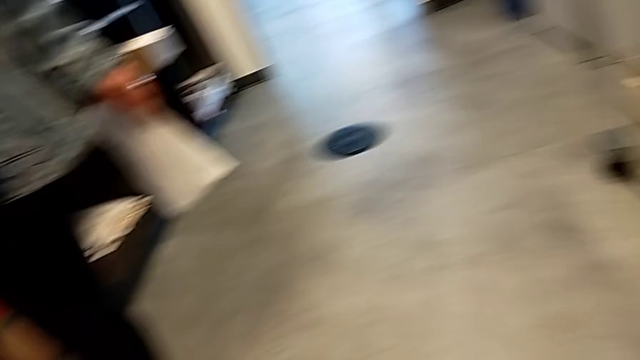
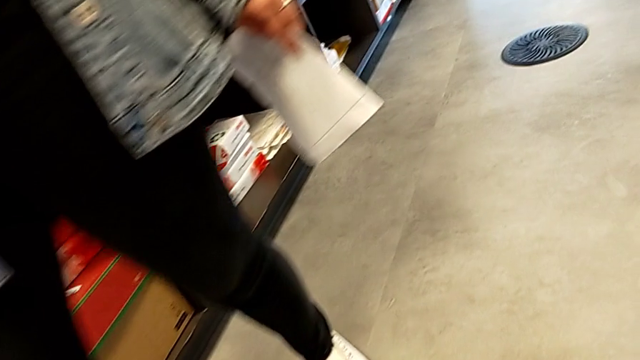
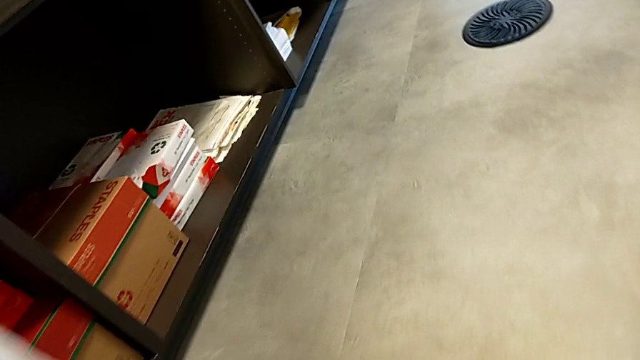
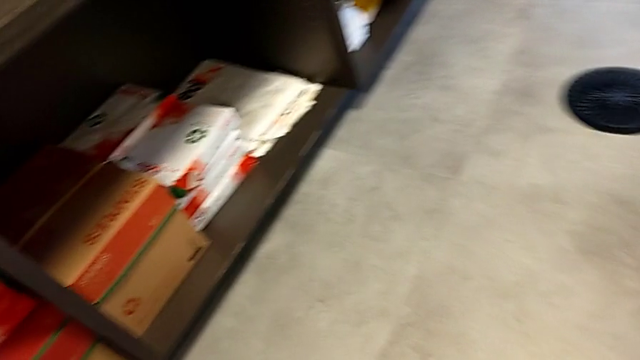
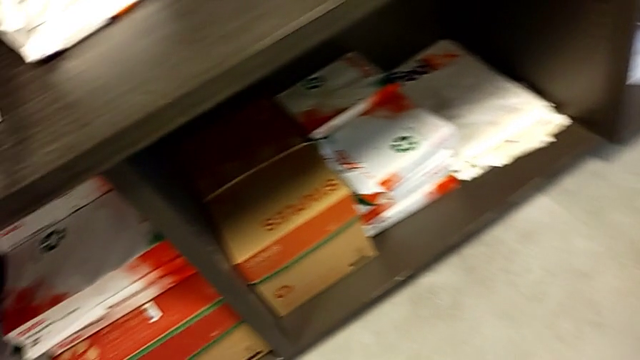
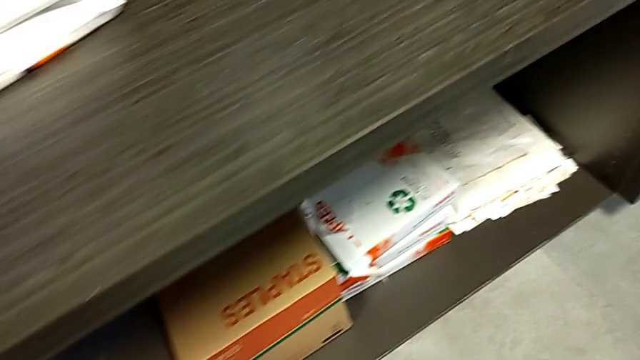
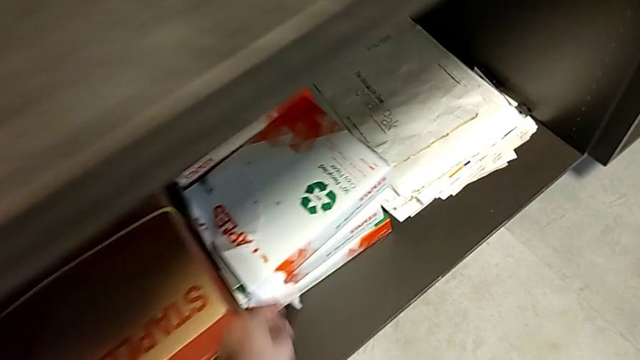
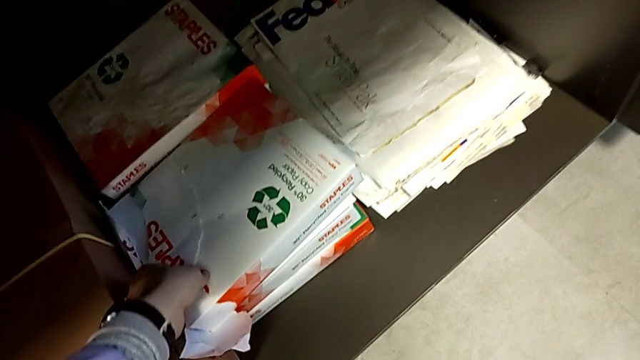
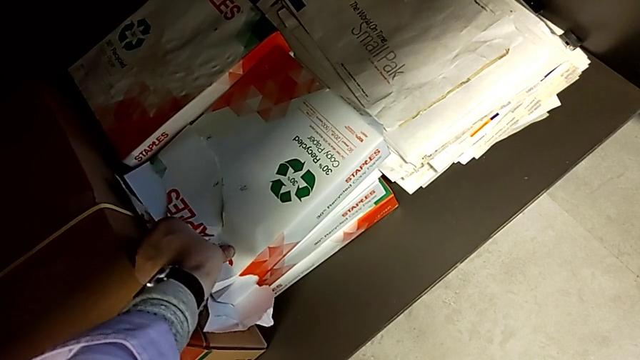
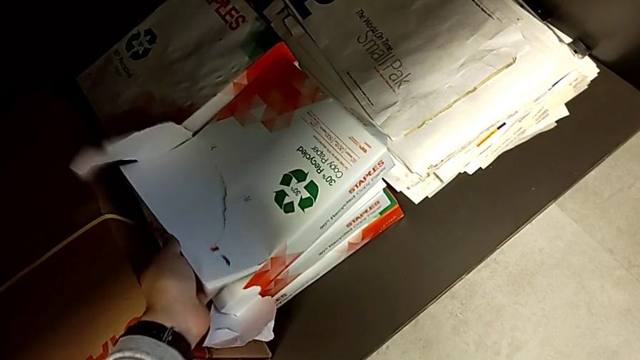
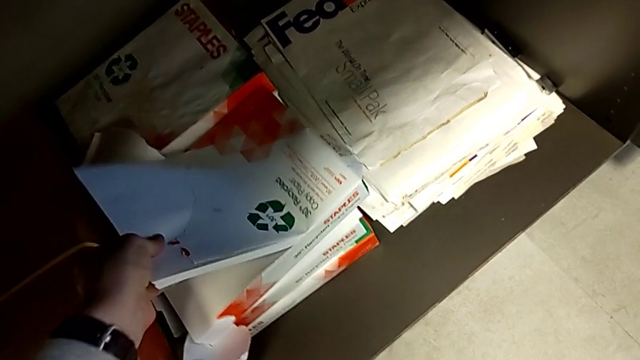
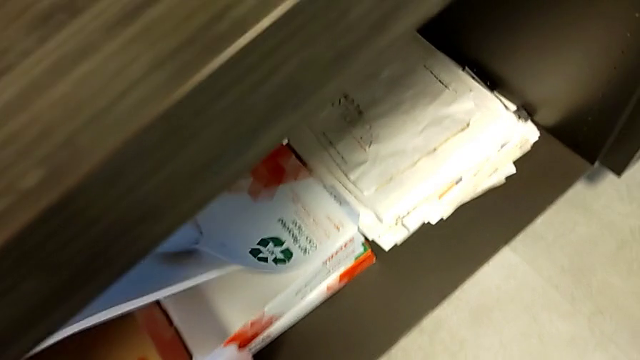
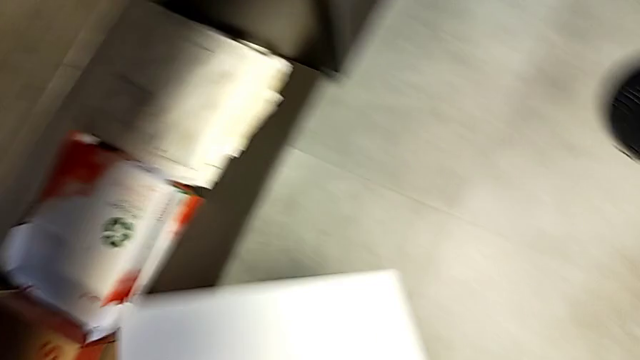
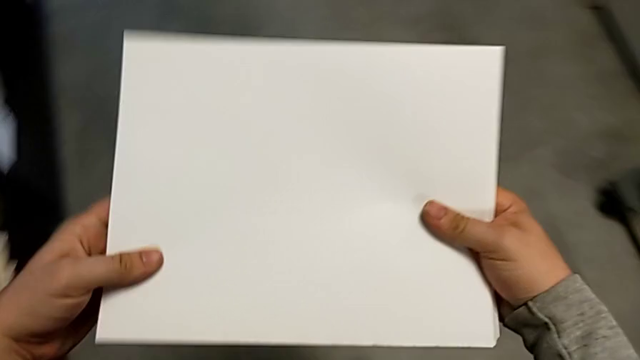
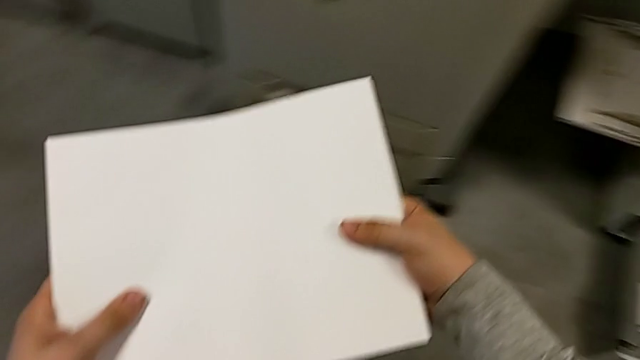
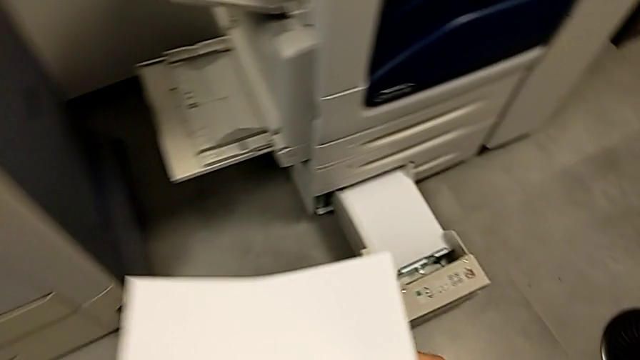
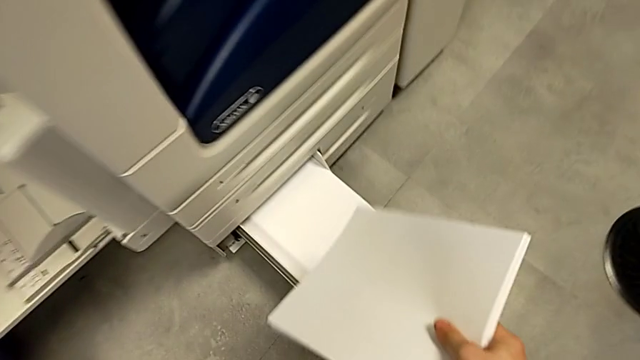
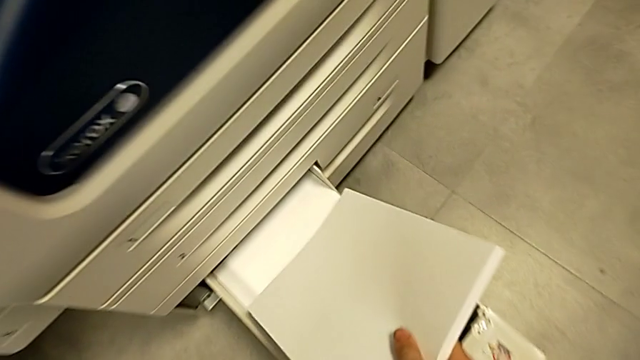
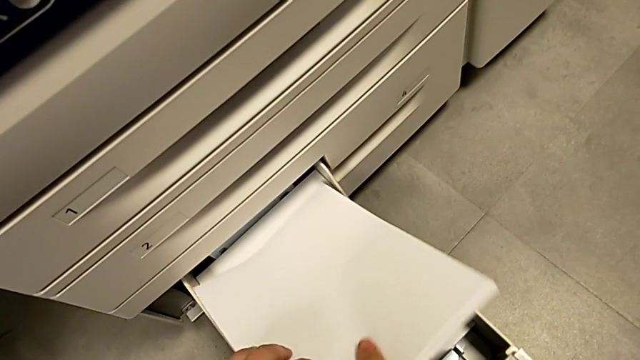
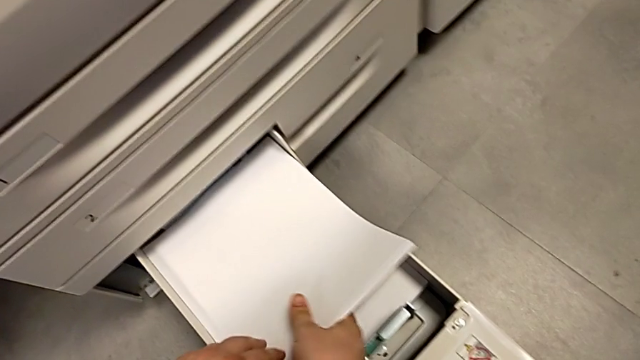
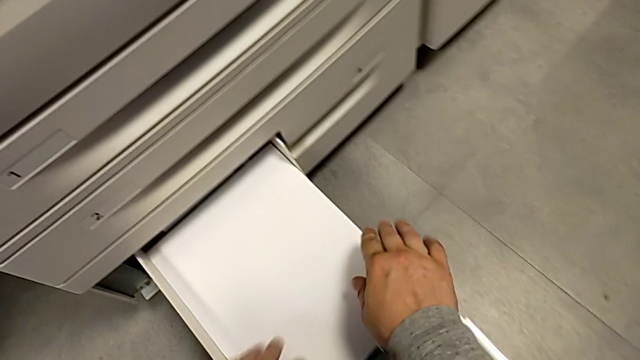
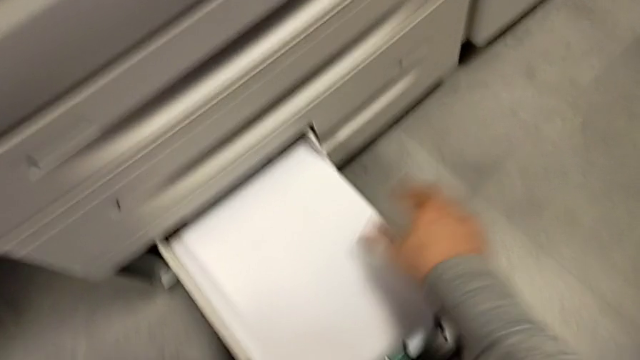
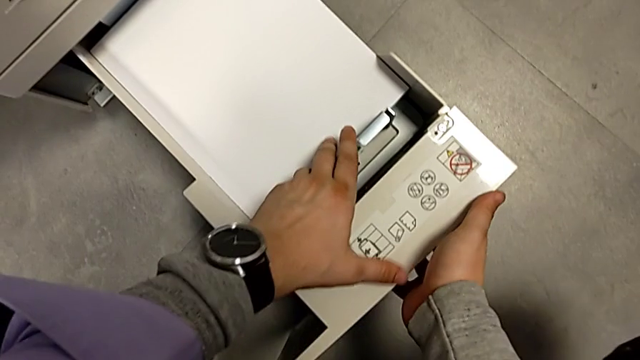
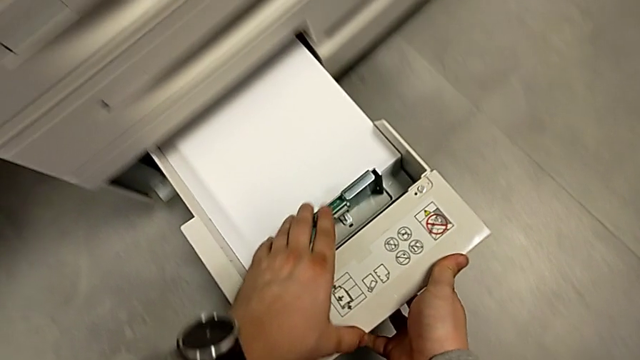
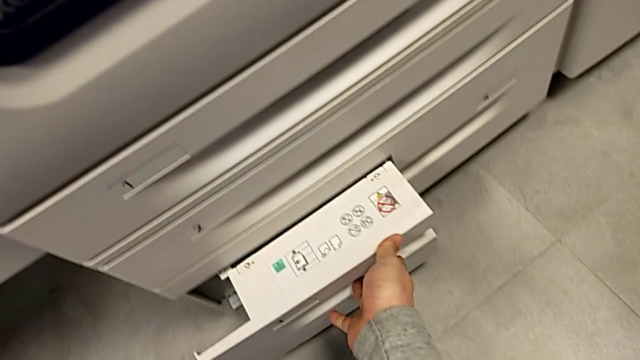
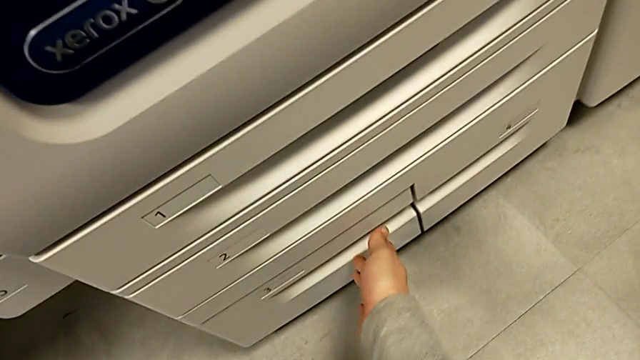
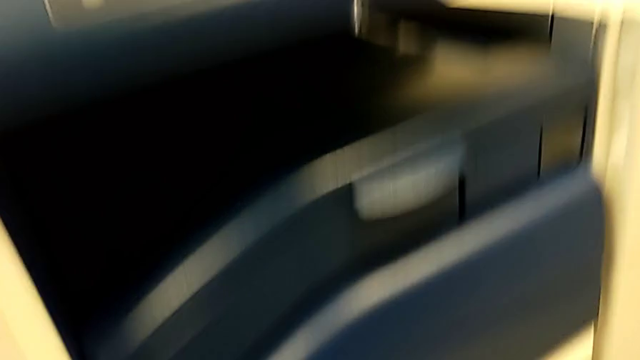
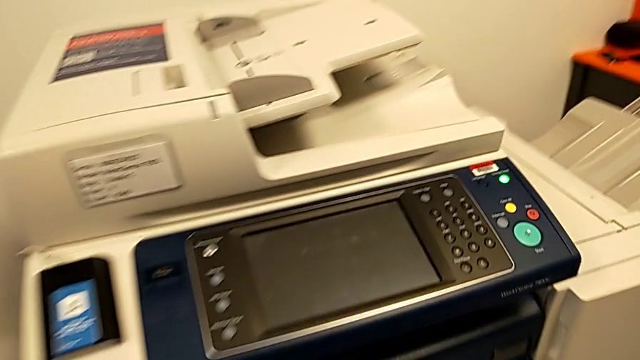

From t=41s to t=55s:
The camera wearer is loading a stack of papers onto the paper tray. They approach the paper stack, grab it, lift it, approach the paper tray, insert the paper stack and close the paper tray.
